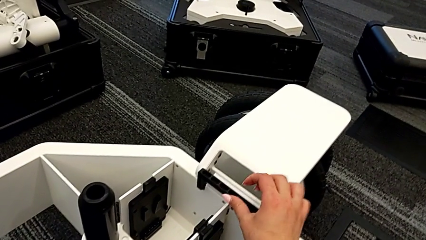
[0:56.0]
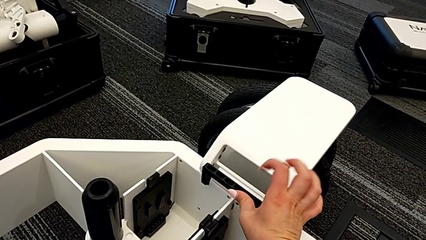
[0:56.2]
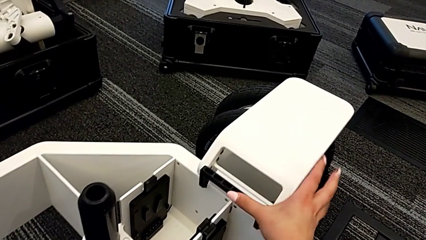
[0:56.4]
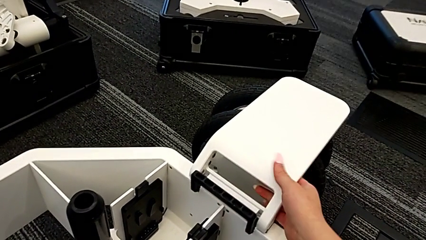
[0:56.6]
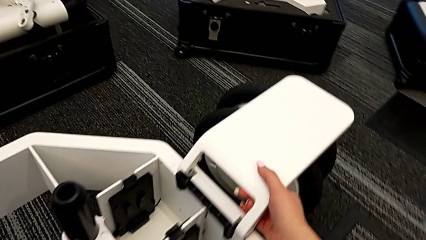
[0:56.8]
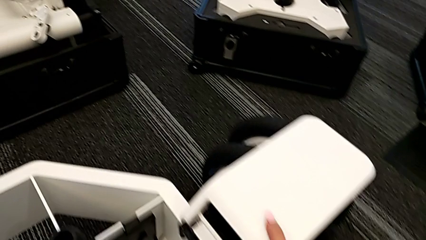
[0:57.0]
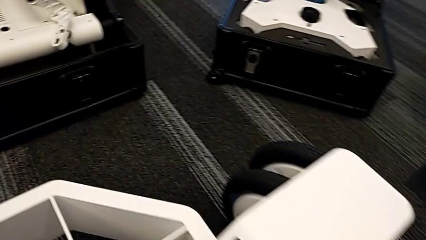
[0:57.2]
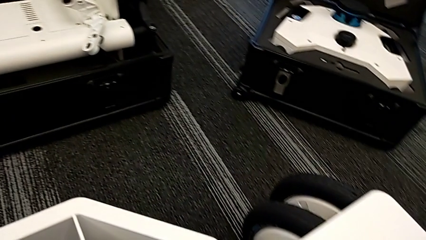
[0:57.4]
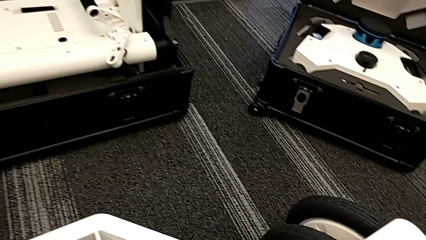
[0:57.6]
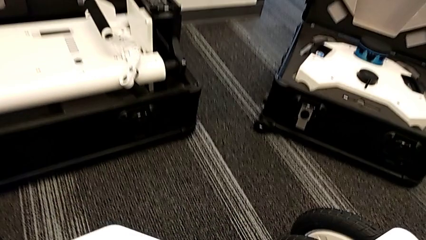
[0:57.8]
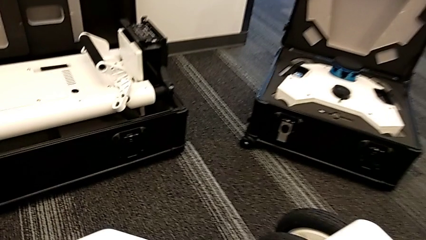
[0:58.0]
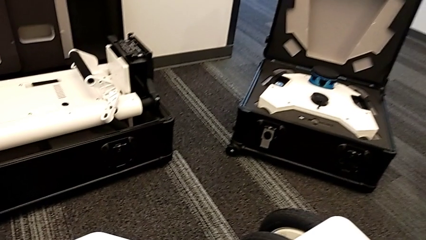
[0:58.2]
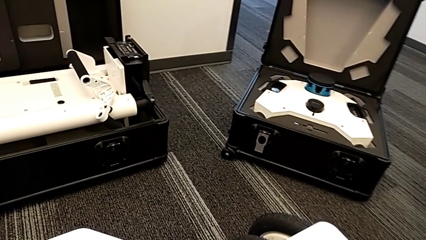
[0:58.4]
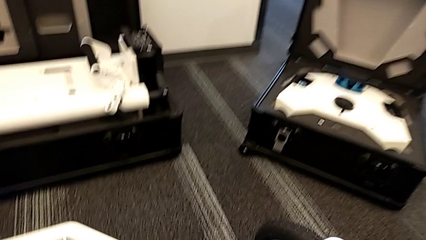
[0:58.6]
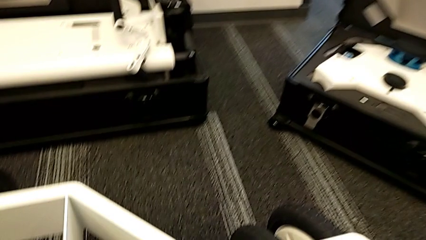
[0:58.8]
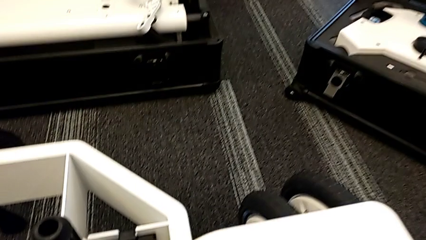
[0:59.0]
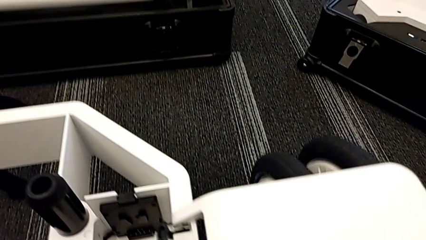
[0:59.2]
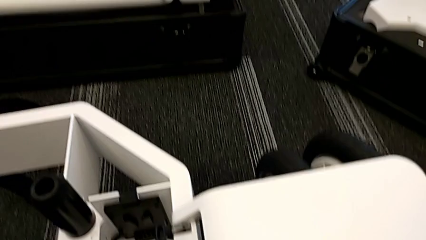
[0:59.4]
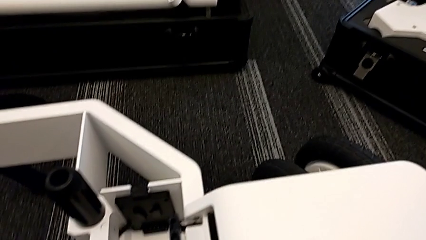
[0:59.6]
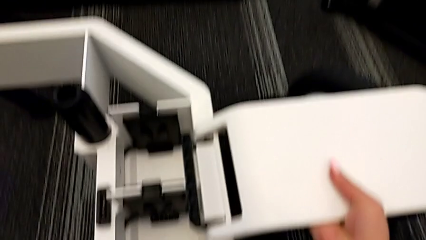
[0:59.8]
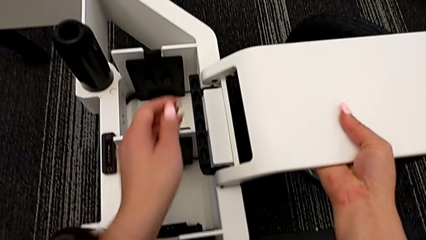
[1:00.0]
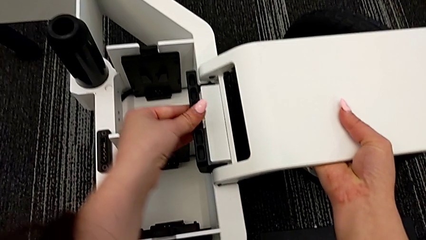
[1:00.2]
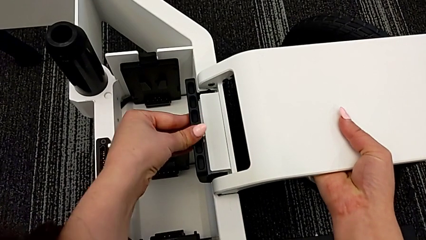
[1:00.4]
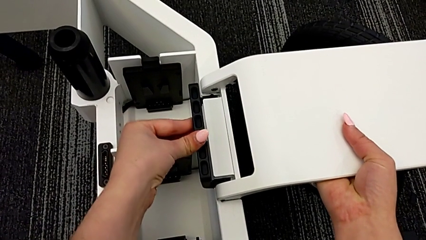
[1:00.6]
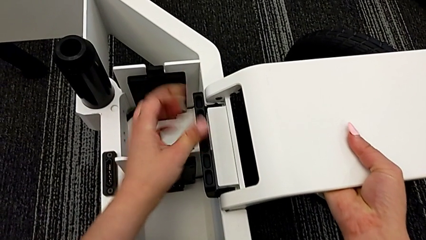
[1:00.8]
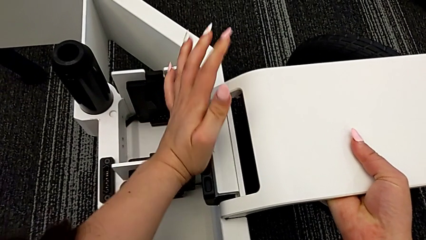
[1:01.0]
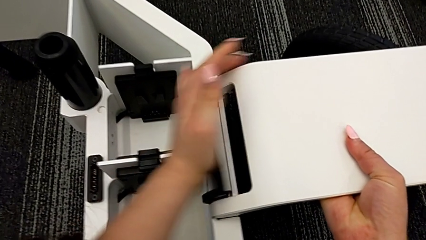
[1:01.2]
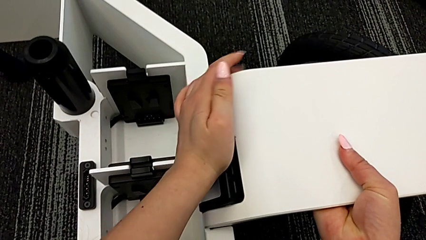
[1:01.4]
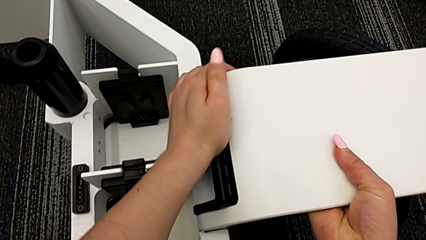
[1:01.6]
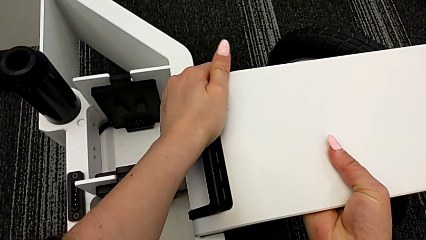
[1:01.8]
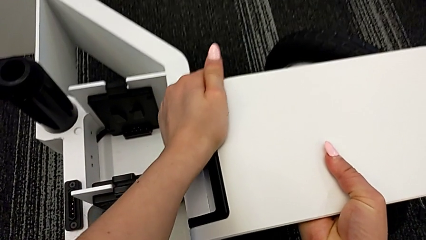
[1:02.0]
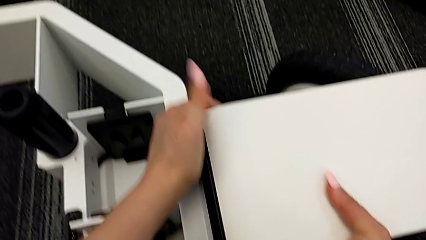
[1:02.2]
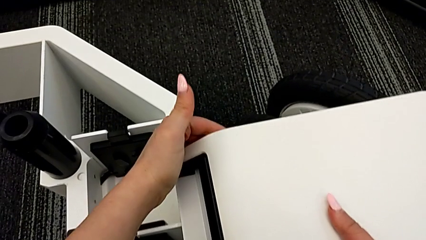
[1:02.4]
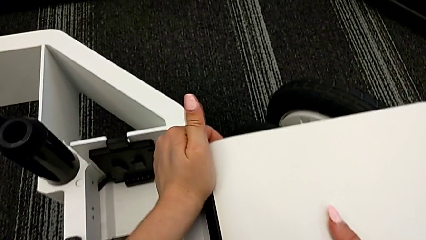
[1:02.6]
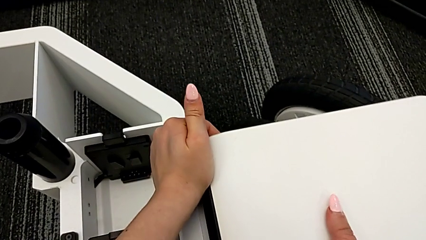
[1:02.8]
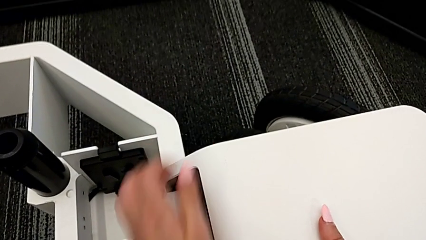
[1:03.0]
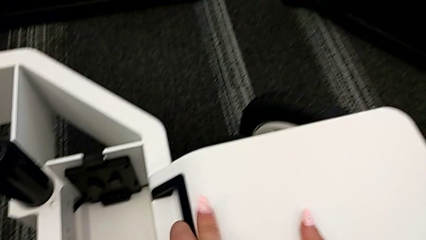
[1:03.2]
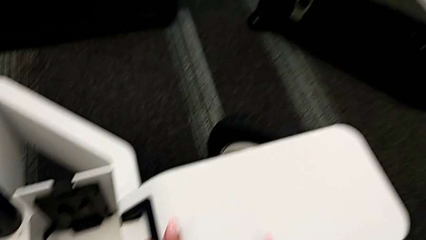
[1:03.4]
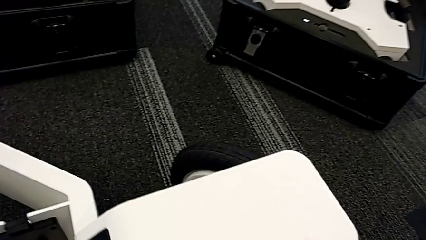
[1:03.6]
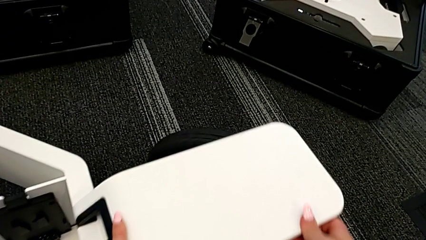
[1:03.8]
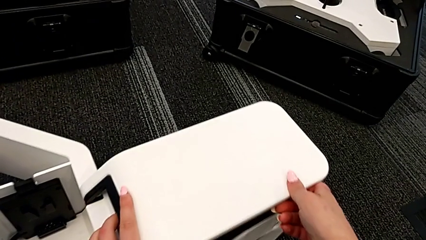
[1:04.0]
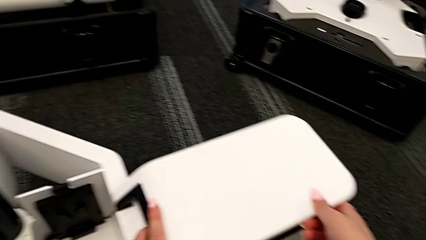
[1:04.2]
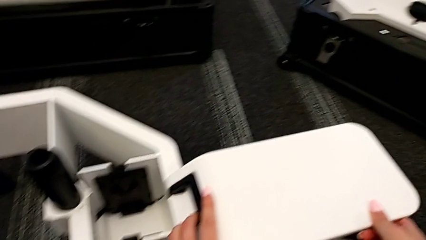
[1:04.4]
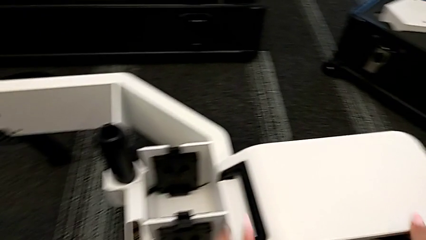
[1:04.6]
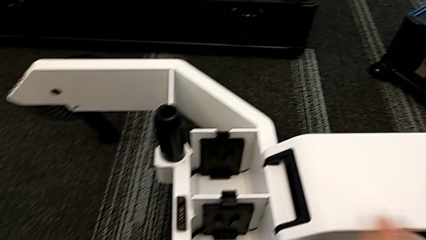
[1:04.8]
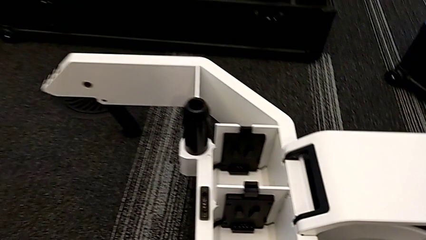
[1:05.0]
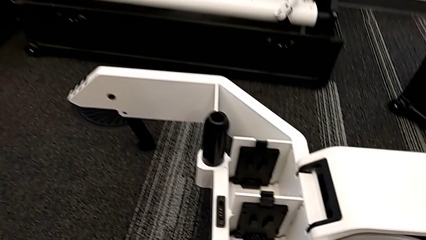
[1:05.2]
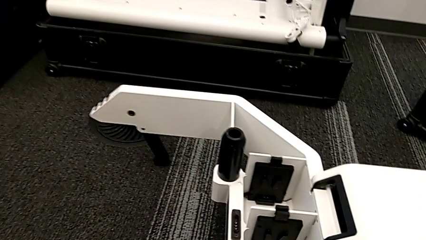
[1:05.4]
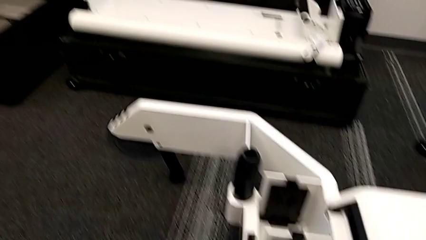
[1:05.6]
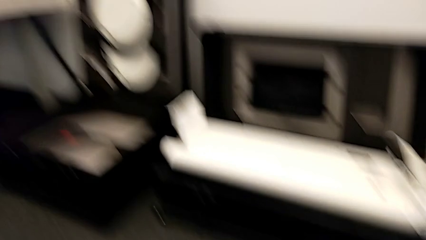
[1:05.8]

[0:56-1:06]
The camera wearer locks the handle of the wheel unit. They hold the wheel and push it.

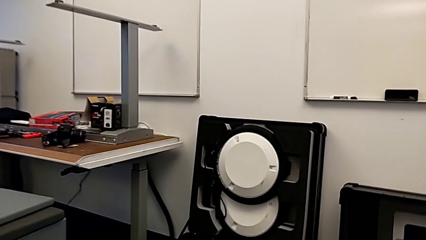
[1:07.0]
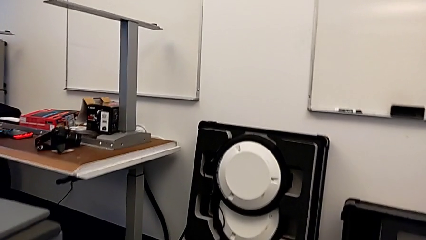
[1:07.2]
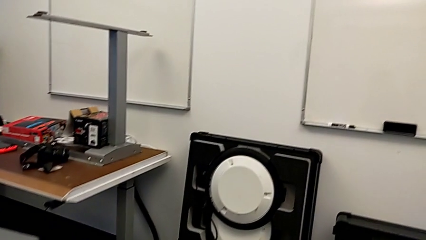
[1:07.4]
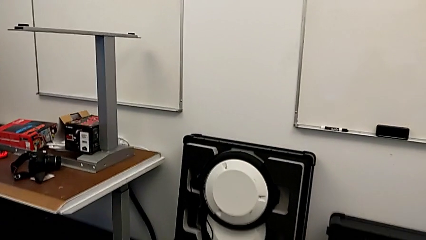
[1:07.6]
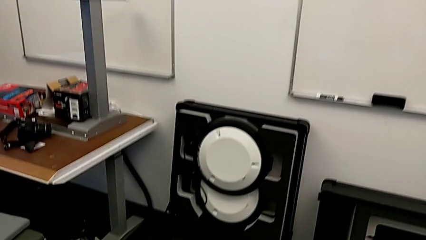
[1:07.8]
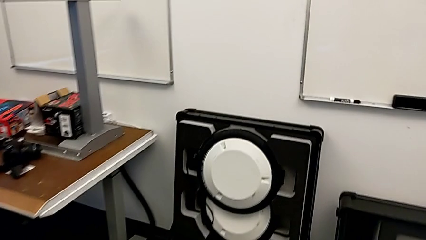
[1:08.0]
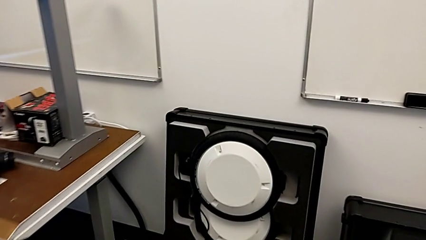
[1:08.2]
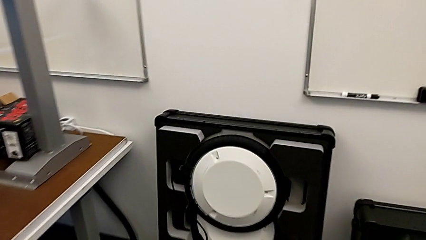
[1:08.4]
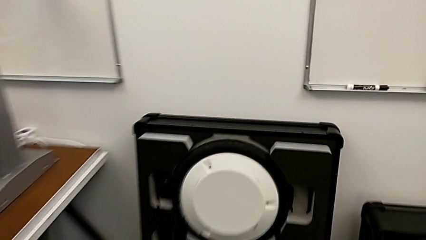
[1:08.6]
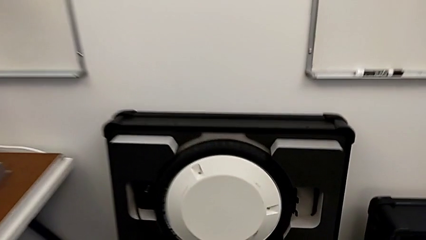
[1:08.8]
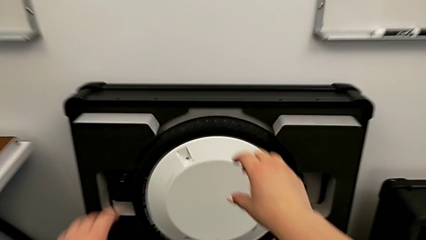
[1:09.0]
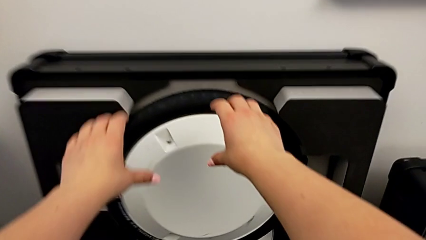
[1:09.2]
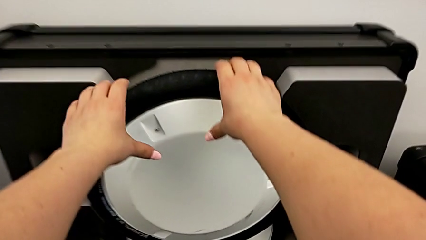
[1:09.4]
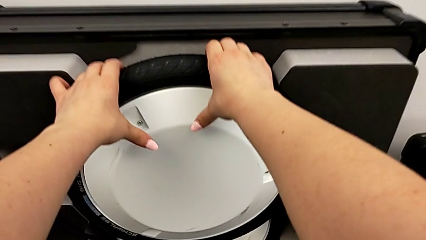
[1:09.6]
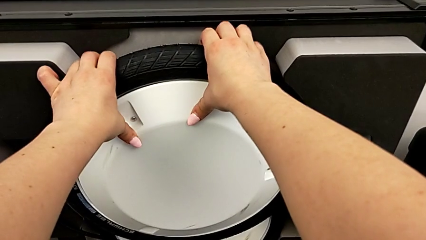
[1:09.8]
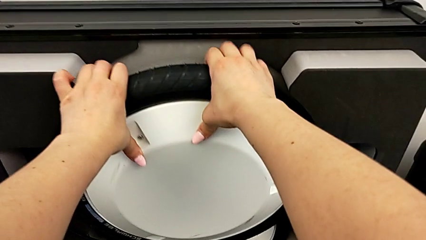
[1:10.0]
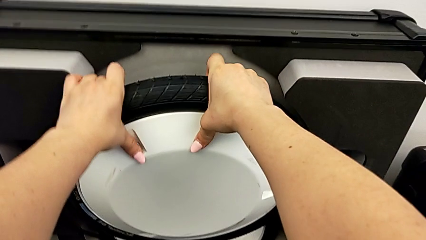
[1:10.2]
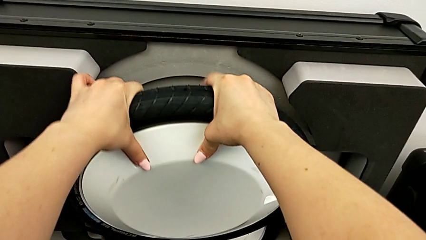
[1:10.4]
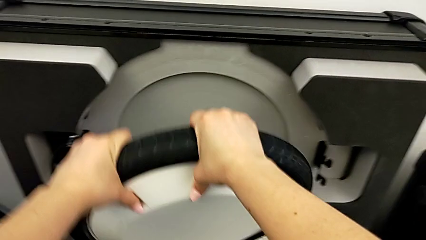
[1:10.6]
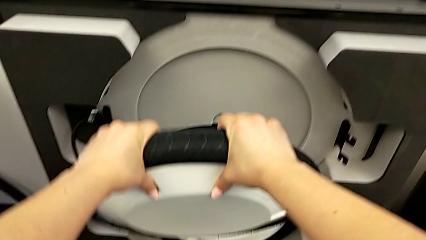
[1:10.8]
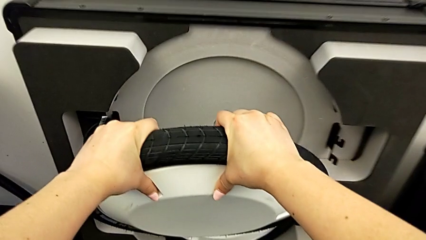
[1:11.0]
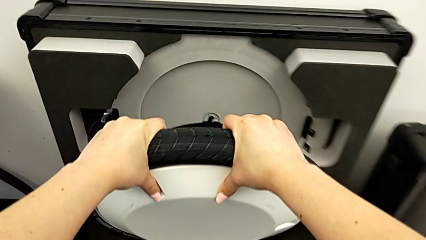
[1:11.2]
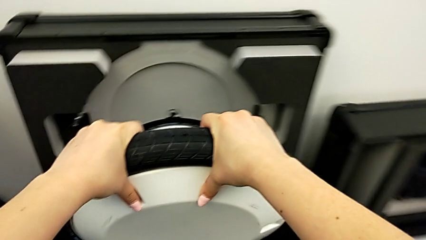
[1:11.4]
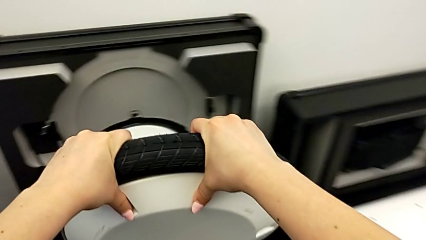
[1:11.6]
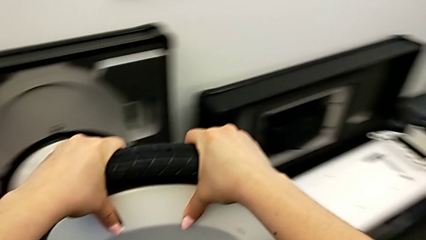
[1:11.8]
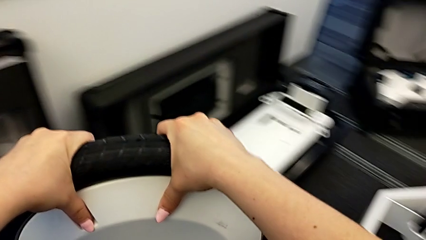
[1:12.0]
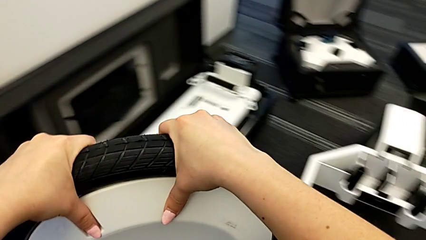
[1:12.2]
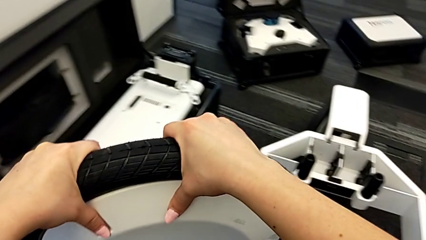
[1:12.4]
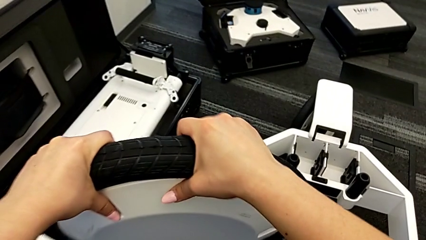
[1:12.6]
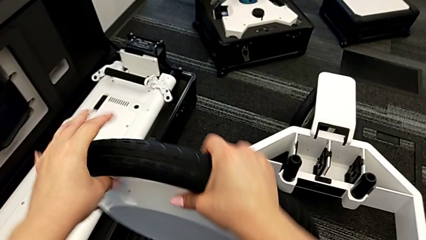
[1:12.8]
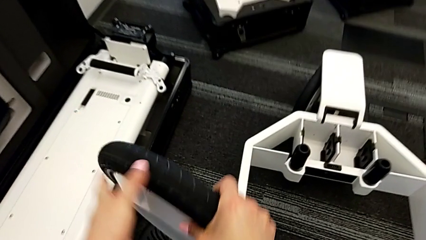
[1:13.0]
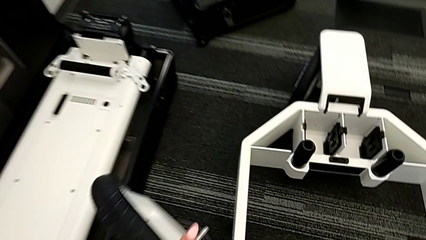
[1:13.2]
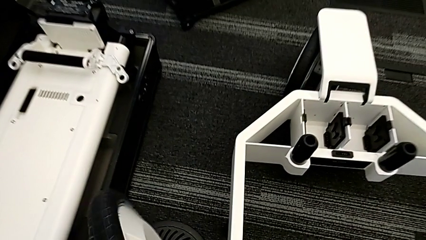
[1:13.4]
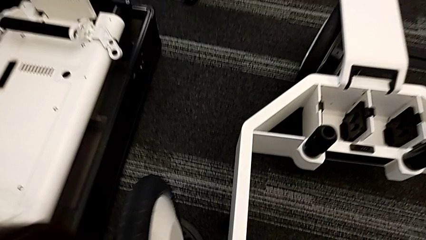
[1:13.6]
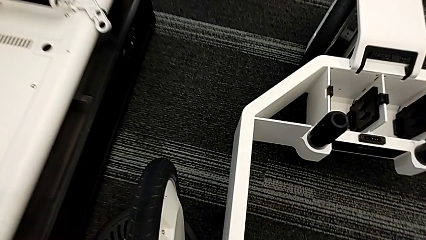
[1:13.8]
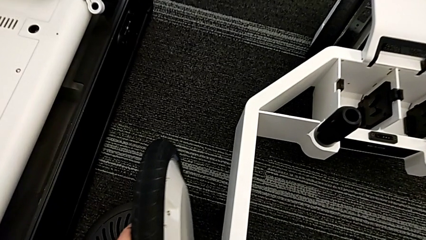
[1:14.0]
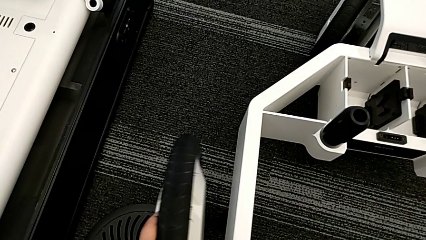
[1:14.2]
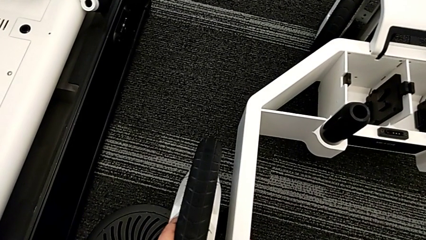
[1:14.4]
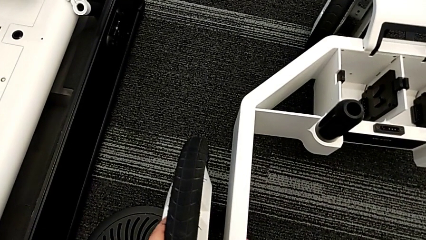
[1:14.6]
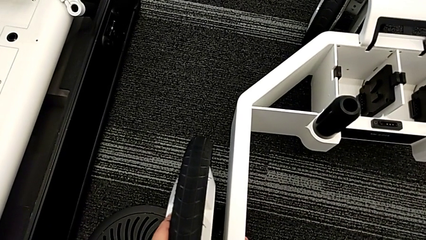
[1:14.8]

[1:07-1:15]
The camera wearer is attaching the second wheel to the wheel unit. They grab the second wheel.
